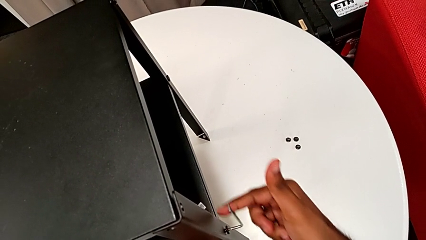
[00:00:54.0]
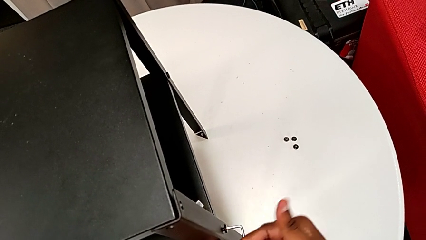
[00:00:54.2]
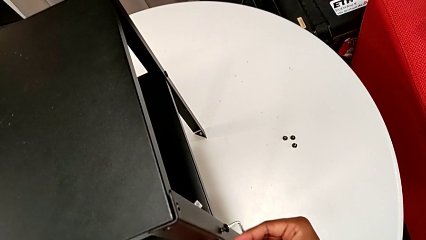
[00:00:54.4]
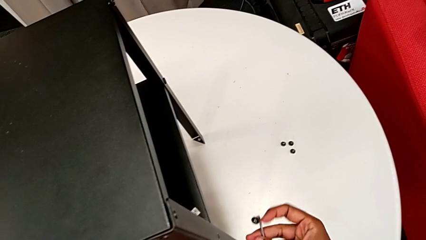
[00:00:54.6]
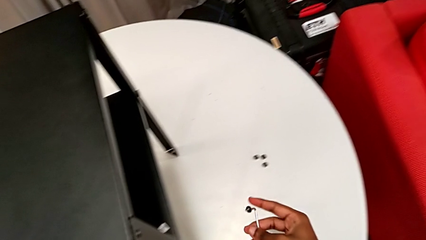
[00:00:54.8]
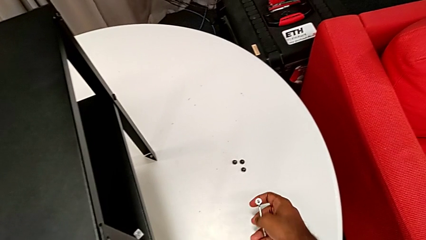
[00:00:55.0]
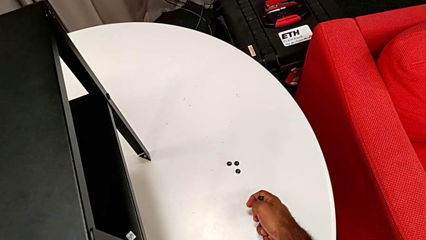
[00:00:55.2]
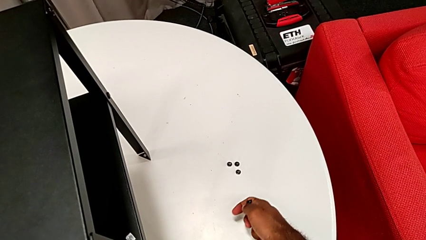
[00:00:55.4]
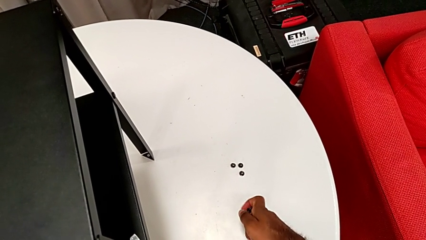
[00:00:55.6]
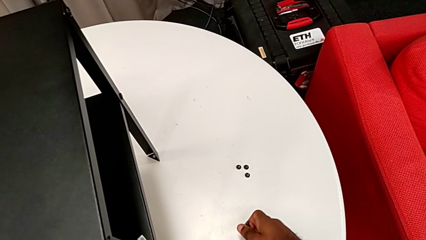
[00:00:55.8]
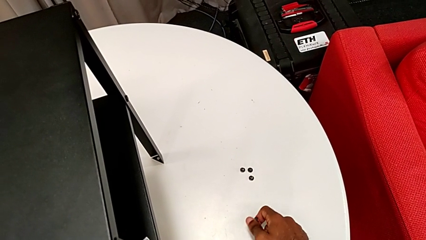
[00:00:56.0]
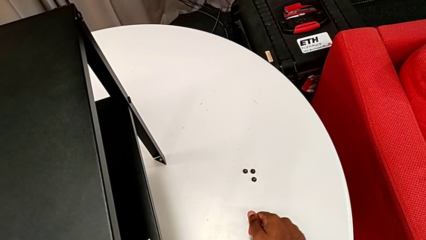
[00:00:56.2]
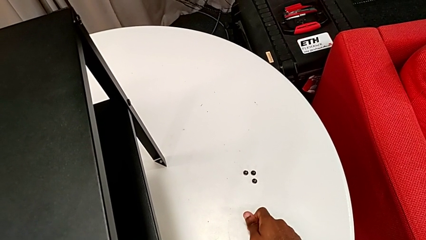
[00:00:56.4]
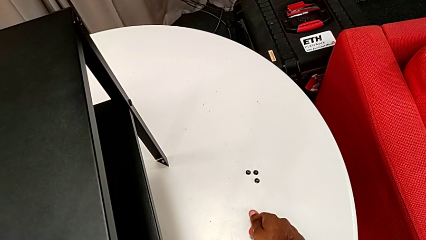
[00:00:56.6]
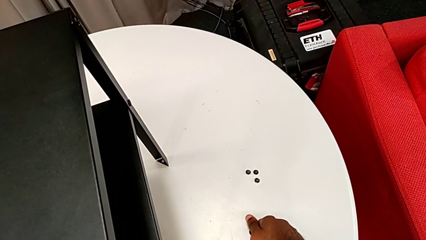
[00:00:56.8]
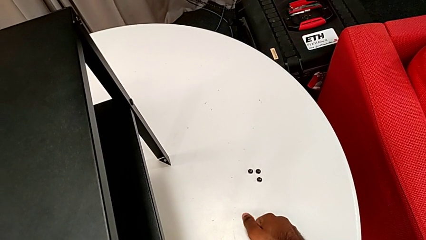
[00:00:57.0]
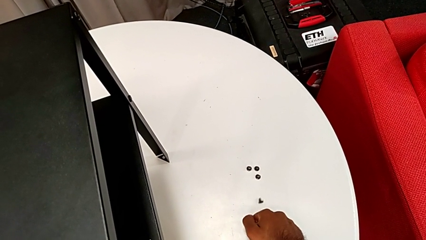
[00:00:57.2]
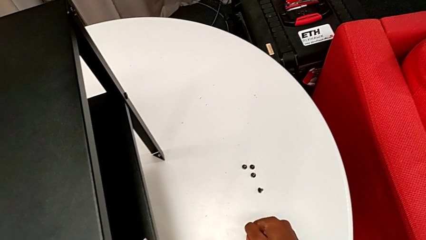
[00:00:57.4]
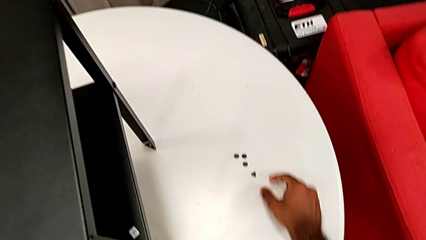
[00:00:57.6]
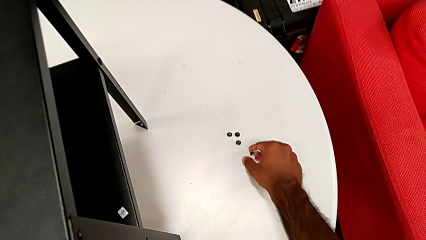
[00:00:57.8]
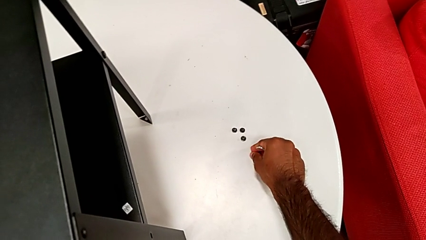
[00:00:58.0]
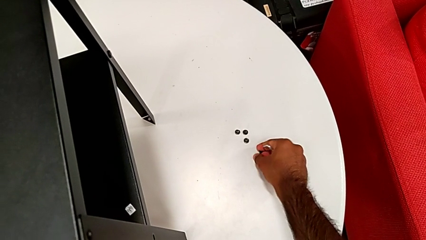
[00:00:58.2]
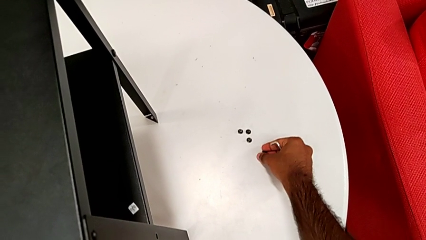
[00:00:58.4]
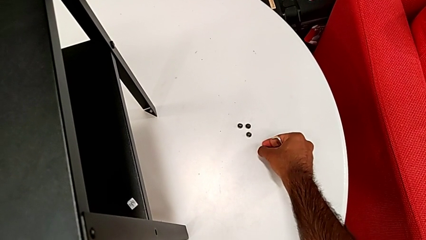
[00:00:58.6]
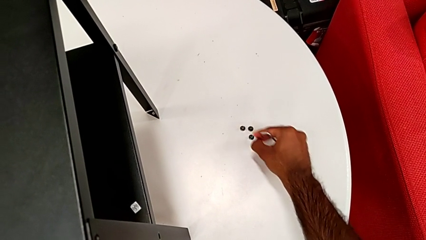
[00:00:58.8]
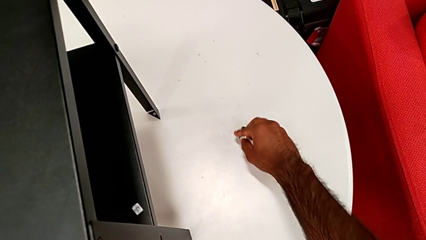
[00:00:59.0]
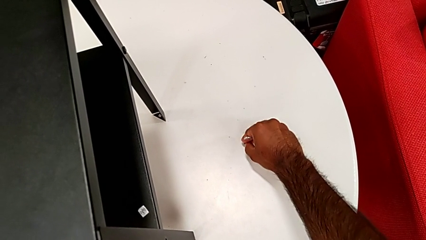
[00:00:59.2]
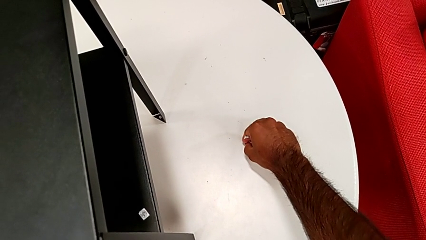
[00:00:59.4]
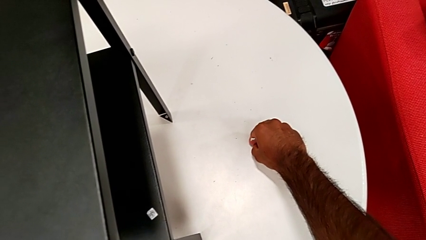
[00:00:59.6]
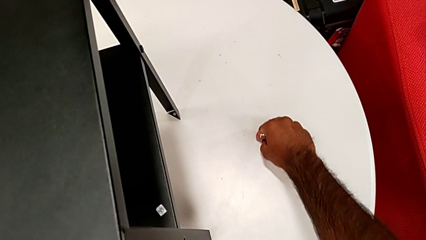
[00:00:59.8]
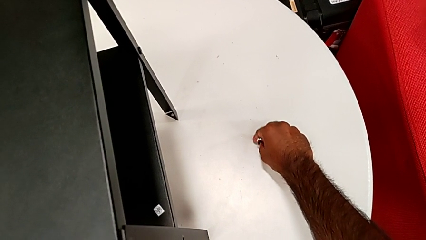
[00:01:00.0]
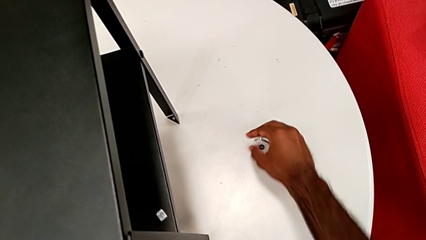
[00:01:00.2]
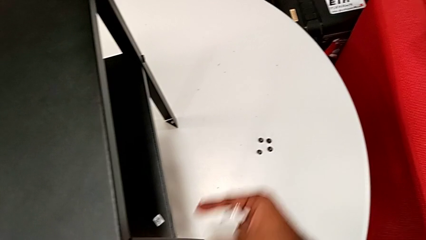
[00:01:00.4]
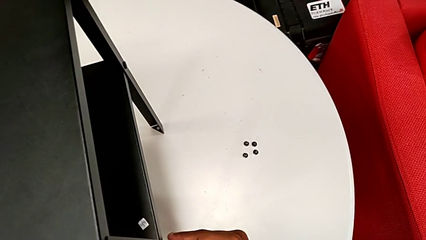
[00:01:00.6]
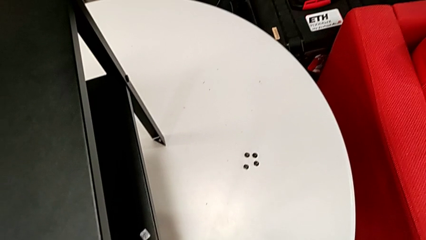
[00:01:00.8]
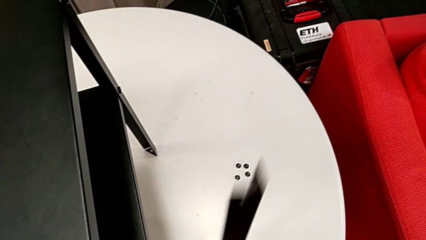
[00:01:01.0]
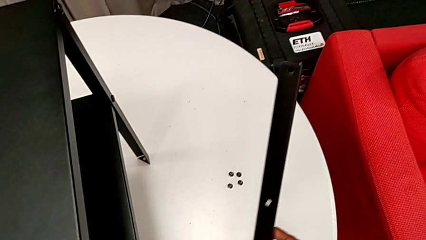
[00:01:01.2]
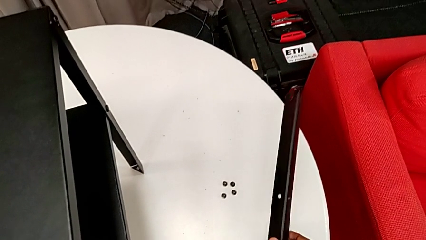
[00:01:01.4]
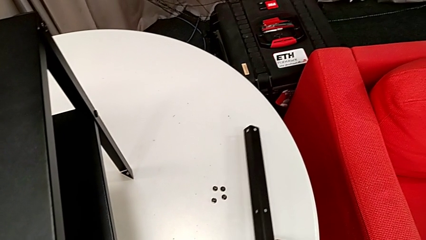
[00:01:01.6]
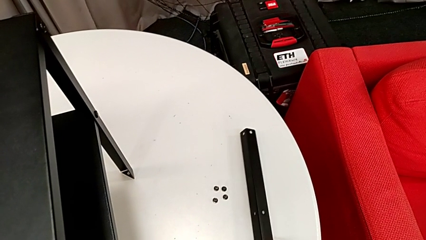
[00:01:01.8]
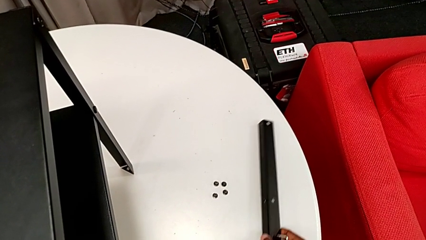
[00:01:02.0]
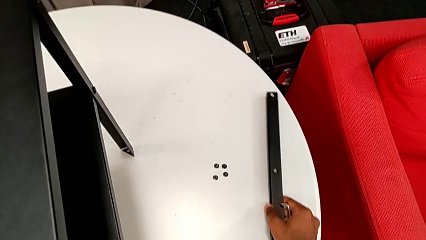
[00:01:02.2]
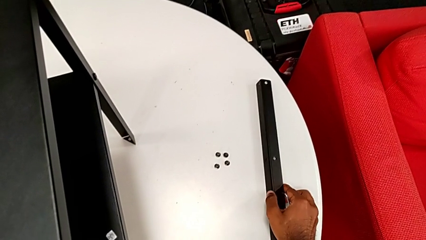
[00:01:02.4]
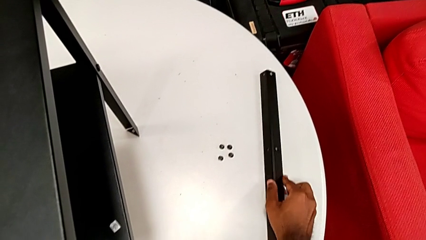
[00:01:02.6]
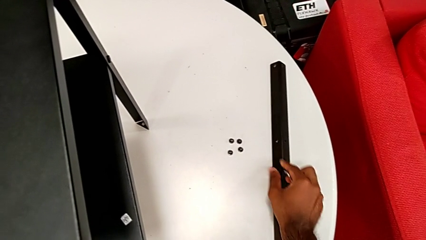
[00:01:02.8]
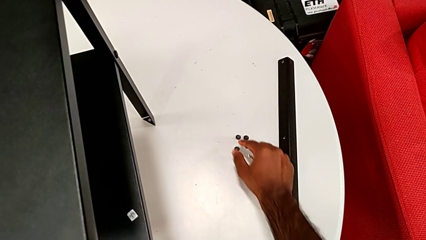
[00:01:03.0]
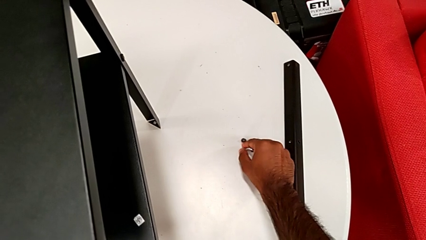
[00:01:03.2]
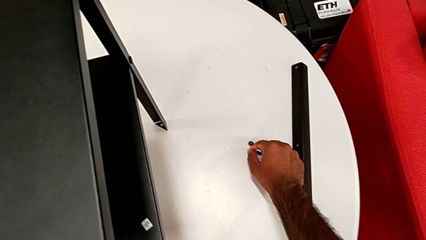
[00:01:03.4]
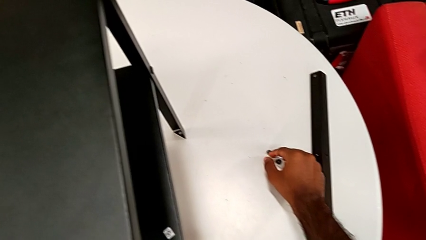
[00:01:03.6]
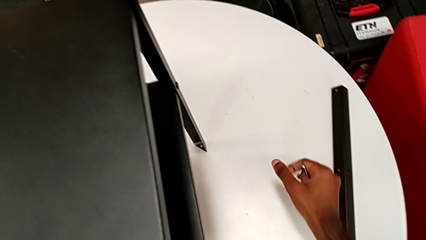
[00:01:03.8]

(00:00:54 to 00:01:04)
The camera wearer is disassembling the first leg of the nightstand. They disassemble the hex socket head, withdraw the Allen wrench, place the hex socket head, grab it, place it, disassemble the leg, place it and align the hex socket head.

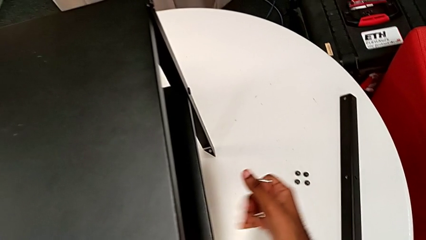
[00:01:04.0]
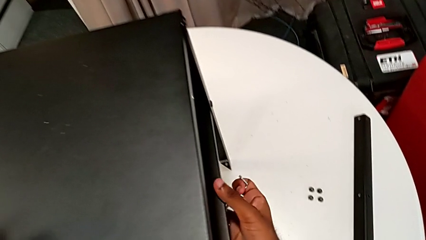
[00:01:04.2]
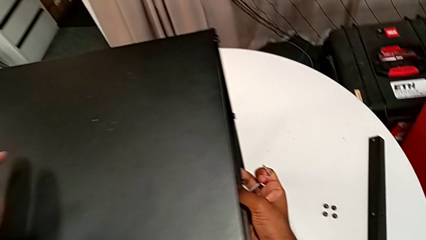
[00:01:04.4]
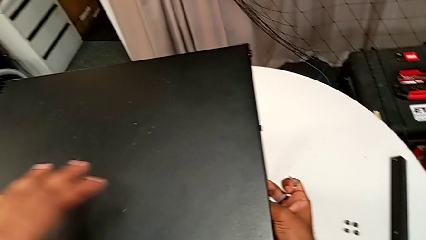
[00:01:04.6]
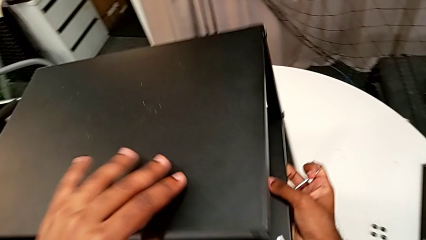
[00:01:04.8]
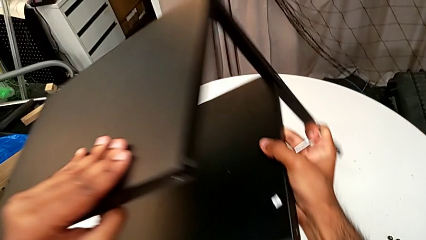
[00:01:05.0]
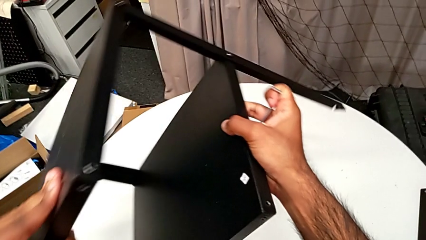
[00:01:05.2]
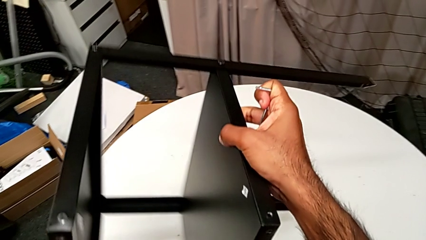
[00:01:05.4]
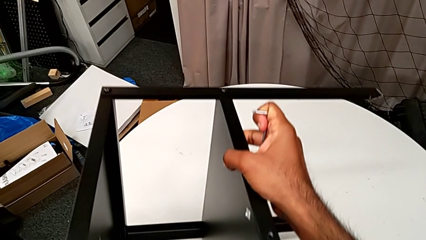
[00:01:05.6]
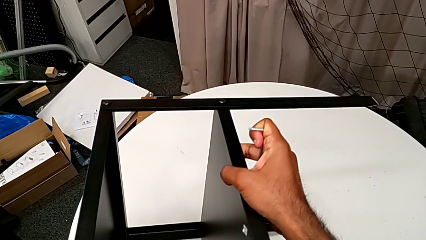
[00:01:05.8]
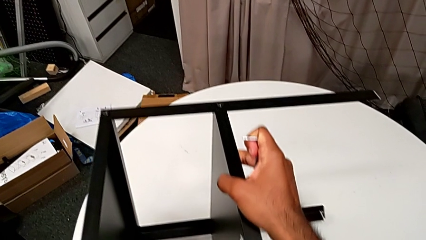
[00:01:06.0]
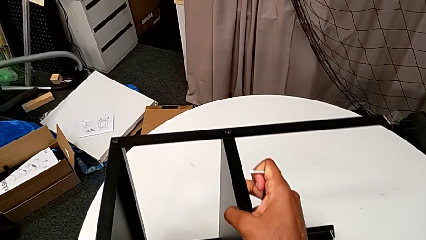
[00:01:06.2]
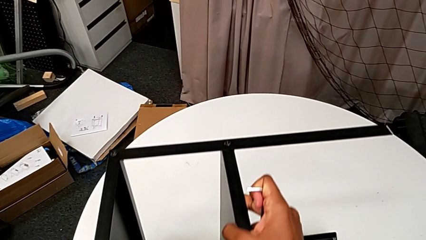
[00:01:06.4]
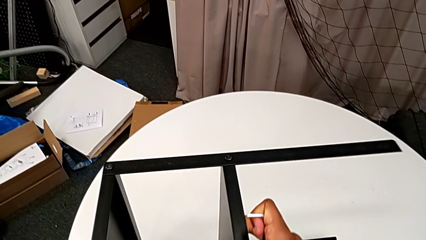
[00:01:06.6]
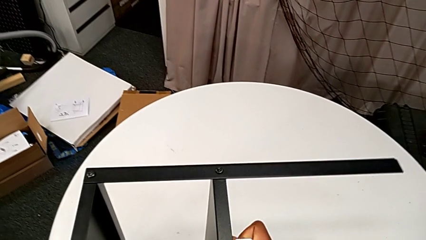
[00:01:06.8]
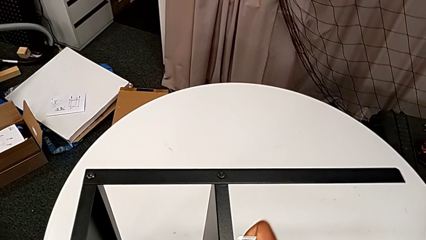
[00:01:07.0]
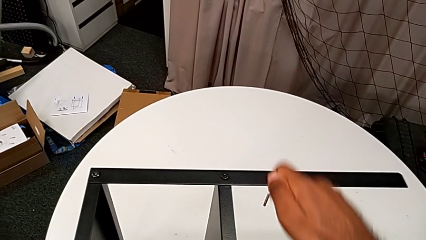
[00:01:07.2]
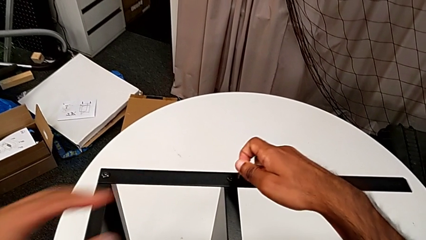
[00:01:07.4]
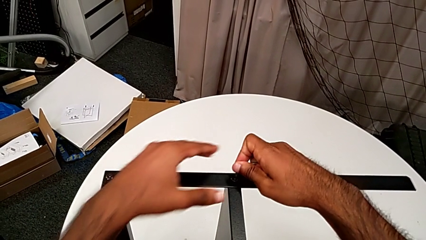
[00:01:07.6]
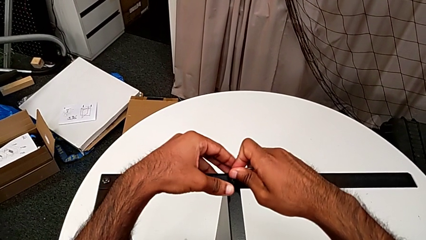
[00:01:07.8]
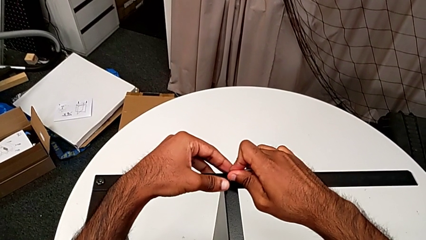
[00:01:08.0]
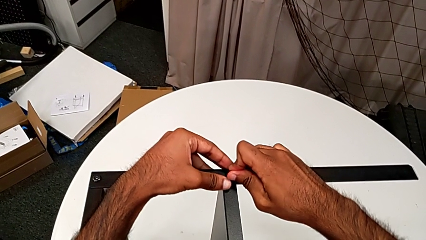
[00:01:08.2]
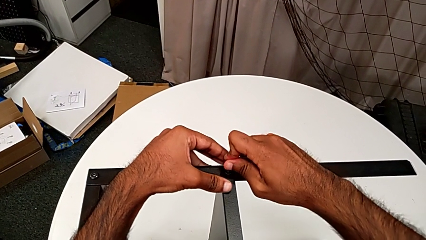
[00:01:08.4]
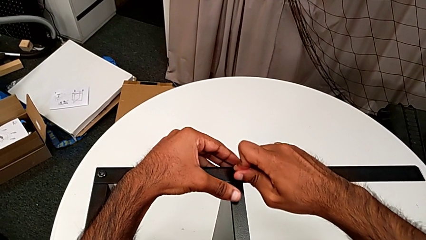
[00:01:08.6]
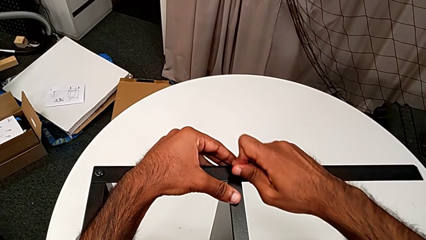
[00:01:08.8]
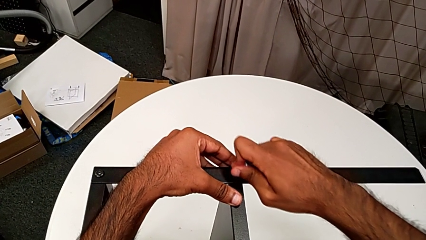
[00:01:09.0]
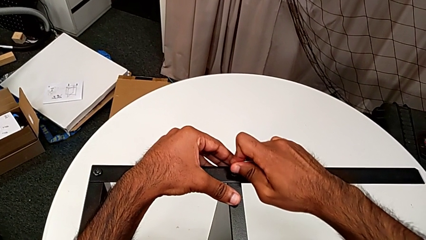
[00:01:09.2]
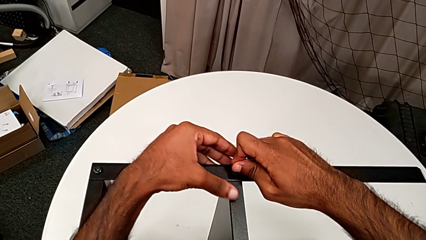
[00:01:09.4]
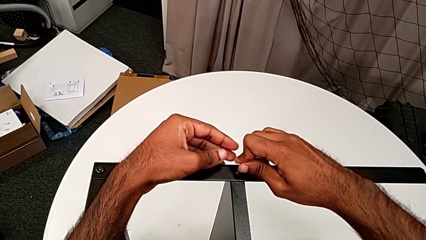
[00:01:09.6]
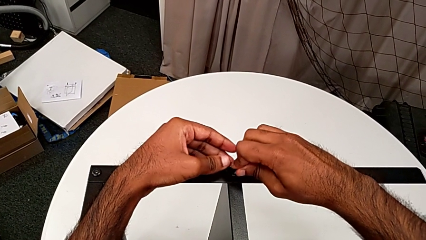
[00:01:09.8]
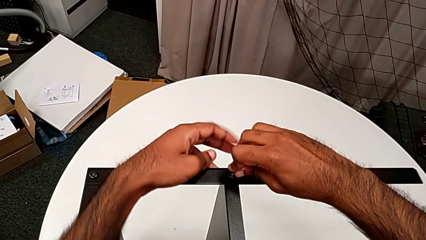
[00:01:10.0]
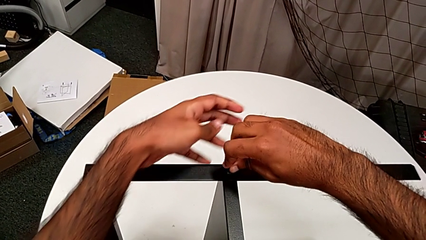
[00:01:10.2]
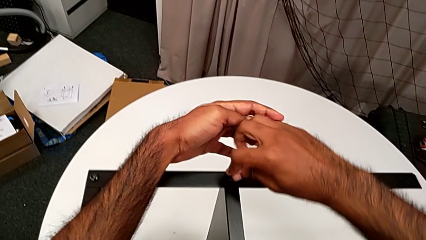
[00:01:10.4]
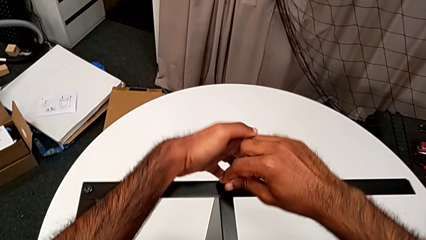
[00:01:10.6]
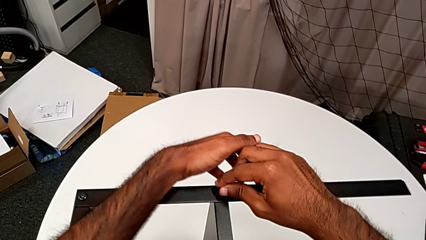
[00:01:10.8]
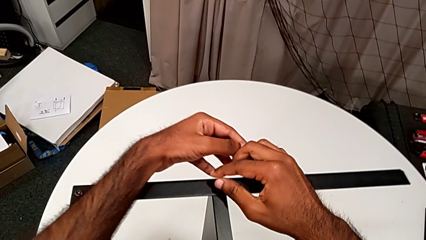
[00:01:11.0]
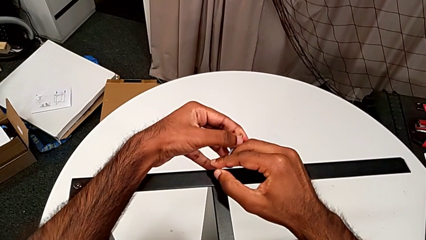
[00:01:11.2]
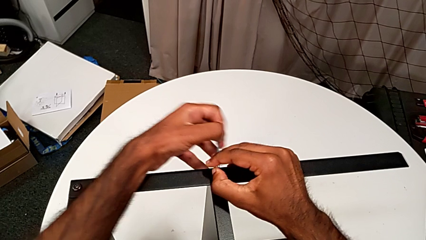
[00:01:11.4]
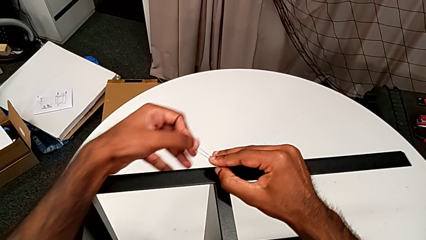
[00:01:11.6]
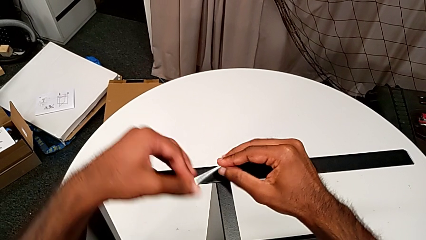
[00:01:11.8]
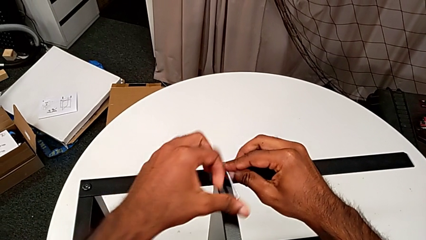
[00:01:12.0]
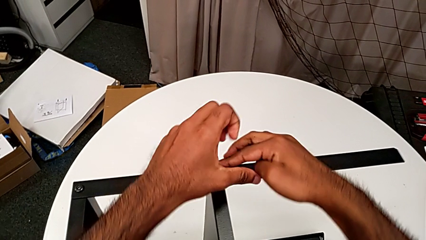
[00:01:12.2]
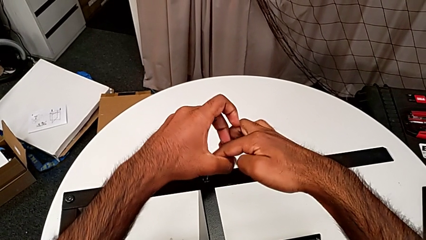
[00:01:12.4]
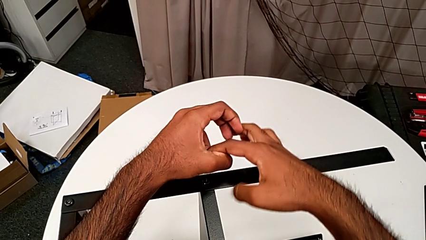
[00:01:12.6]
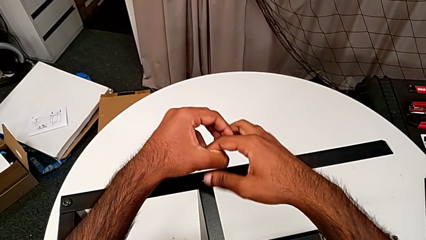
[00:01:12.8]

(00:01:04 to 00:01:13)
The camera wearer is unscrewing the screws on the leg with an Allen wrench. They rotate the nightstand, insert the Allen wrench, unscrew the hex socket head and withdraw the Allen wrench.
